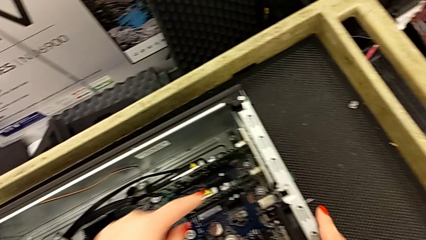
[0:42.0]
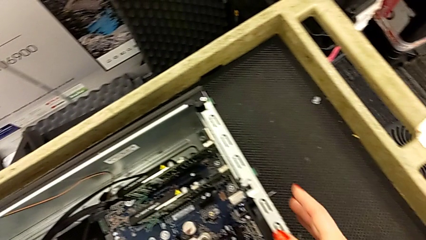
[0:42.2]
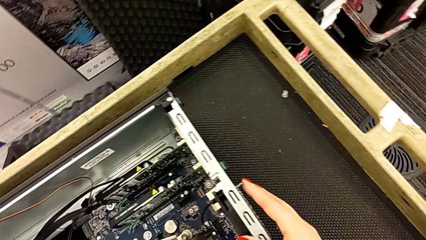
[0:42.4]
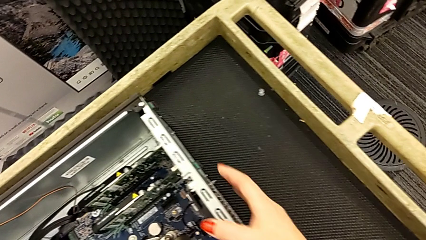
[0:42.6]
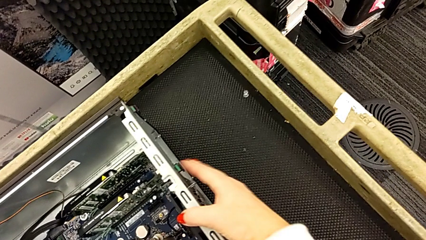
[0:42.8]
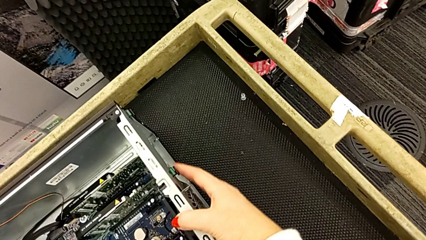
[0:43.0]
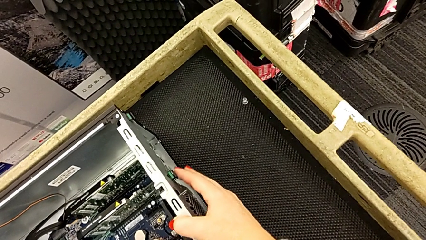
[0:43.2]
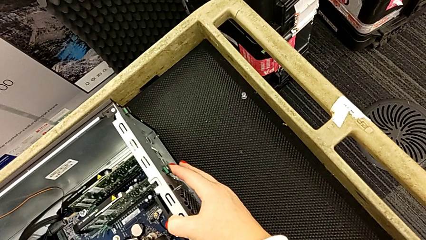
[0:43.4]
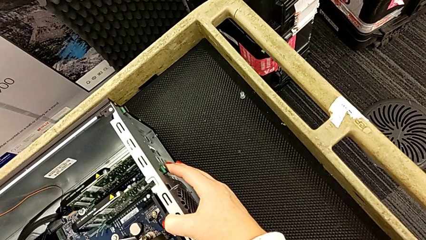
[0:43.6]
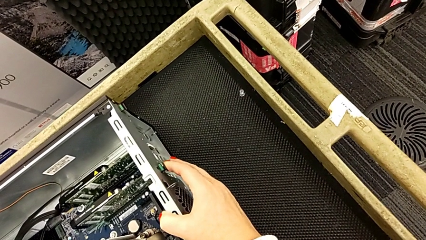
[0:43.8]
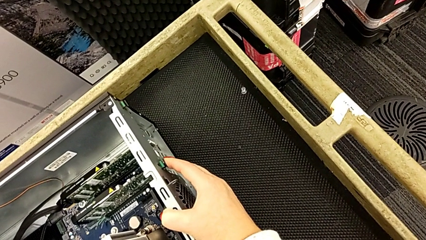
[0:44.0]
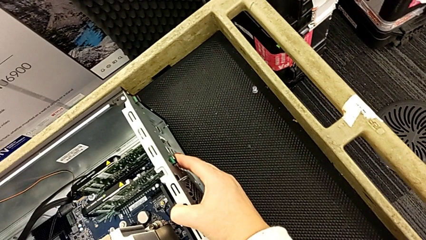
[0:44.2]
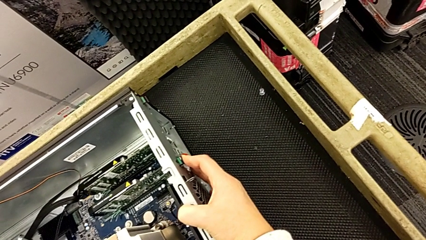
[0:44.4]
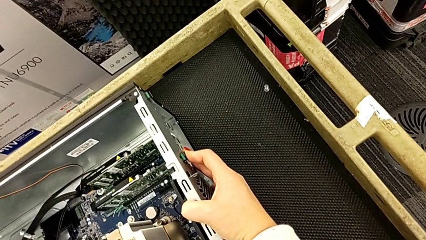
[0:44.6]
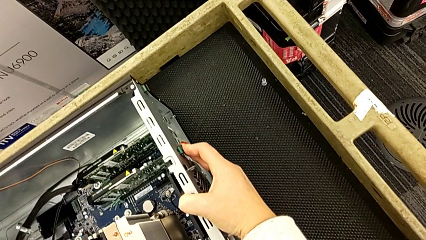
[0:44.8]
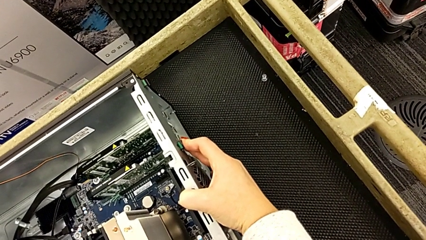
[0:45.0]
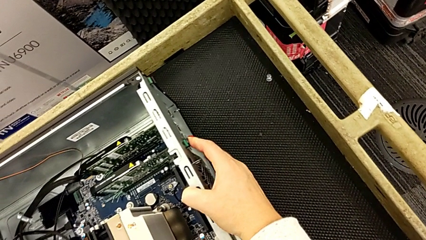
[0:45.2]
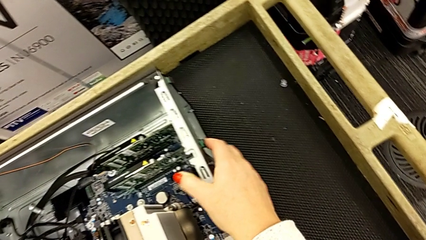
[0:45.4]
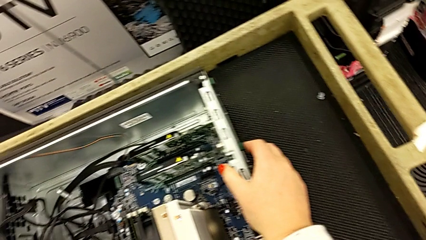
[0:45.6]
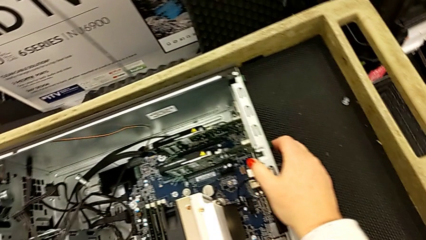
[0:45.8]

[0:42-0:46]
The camera wearer is inspecting the computer's interior. They press the computer tab.

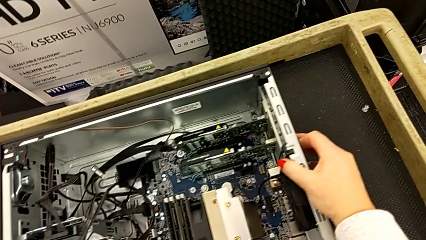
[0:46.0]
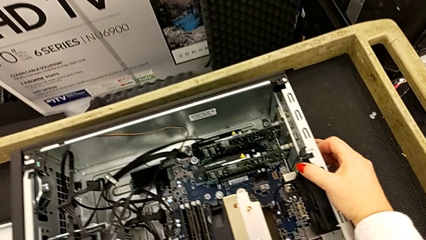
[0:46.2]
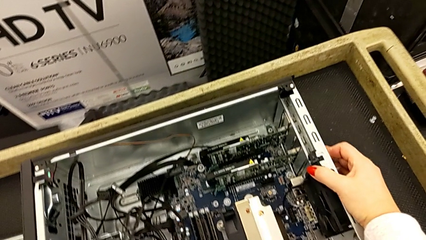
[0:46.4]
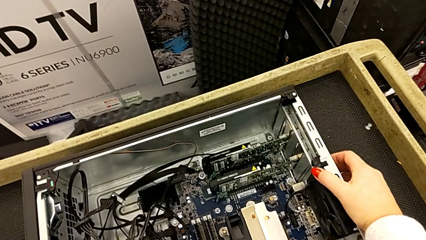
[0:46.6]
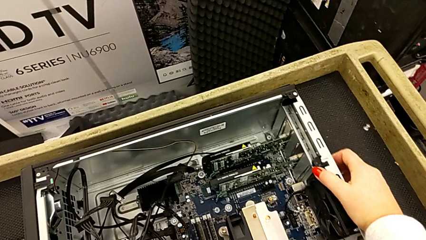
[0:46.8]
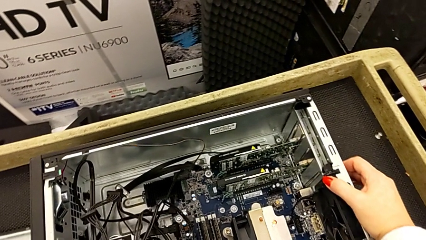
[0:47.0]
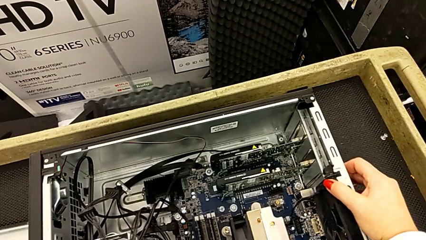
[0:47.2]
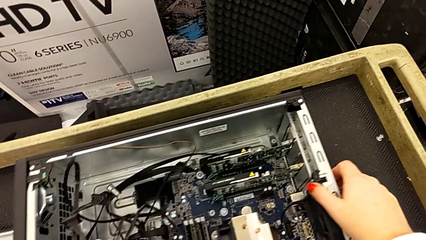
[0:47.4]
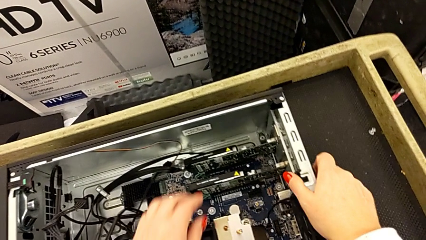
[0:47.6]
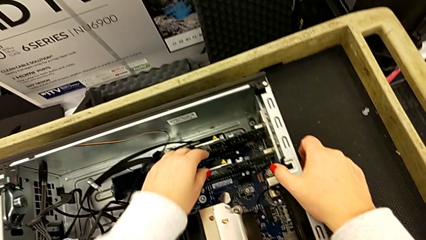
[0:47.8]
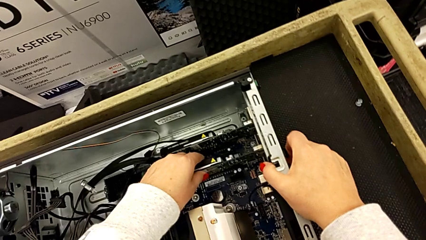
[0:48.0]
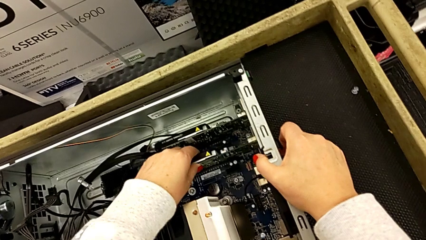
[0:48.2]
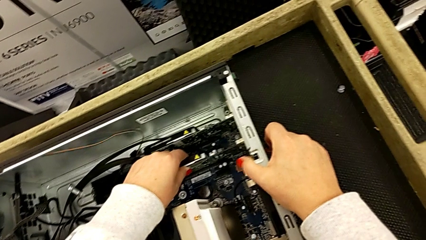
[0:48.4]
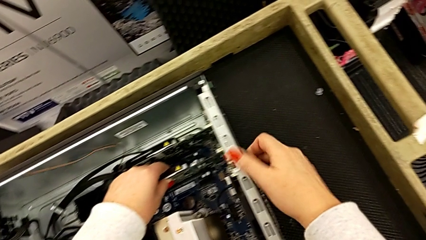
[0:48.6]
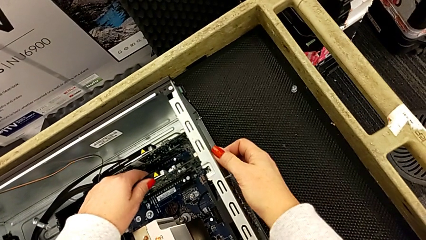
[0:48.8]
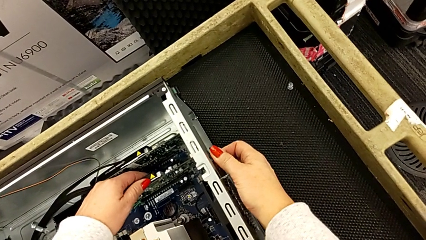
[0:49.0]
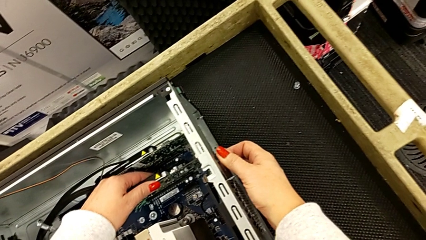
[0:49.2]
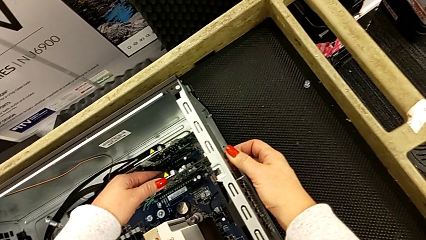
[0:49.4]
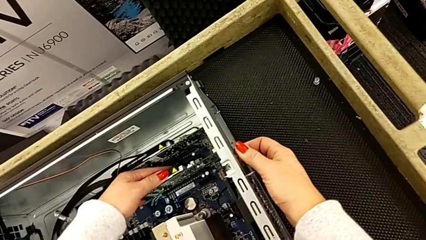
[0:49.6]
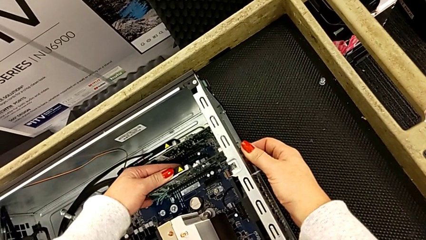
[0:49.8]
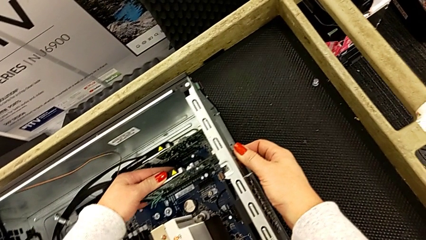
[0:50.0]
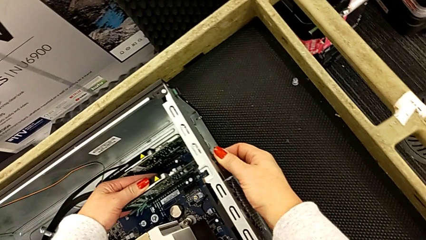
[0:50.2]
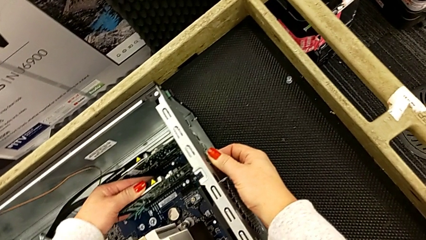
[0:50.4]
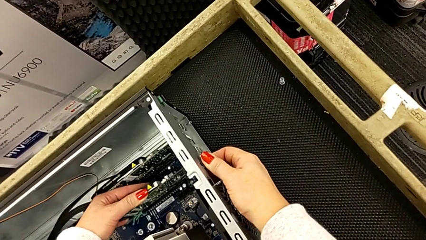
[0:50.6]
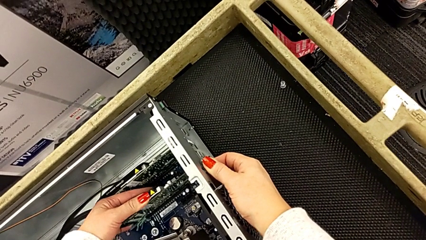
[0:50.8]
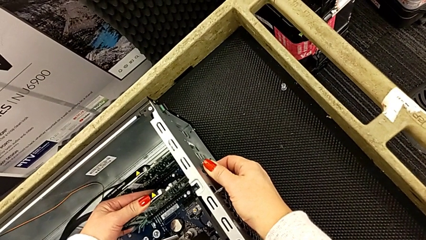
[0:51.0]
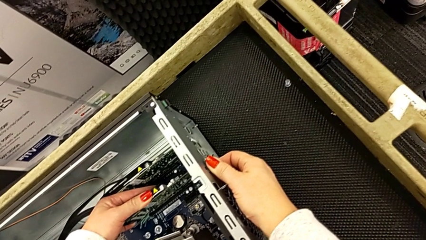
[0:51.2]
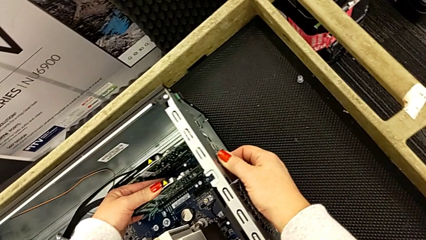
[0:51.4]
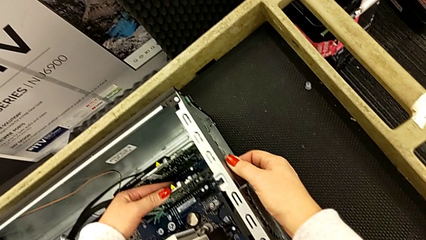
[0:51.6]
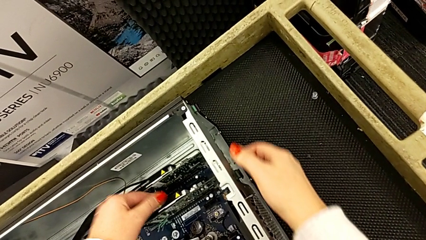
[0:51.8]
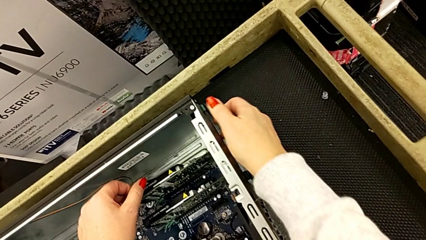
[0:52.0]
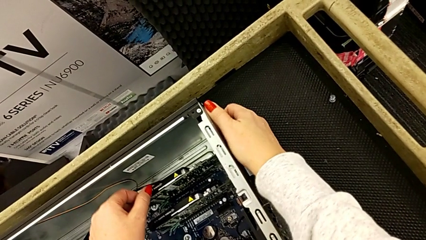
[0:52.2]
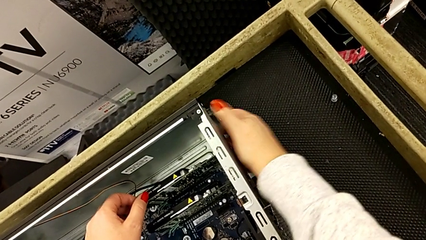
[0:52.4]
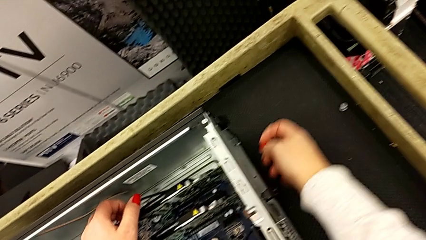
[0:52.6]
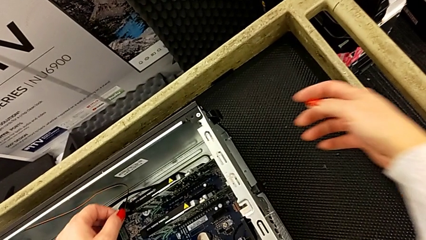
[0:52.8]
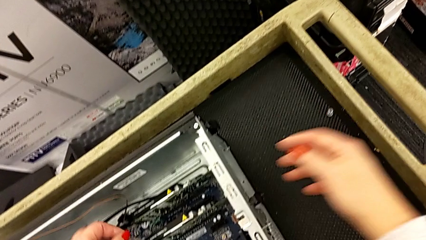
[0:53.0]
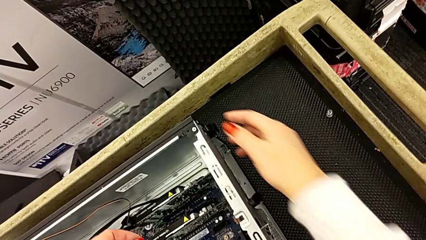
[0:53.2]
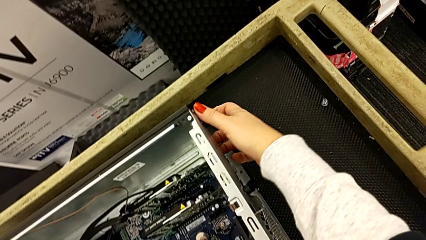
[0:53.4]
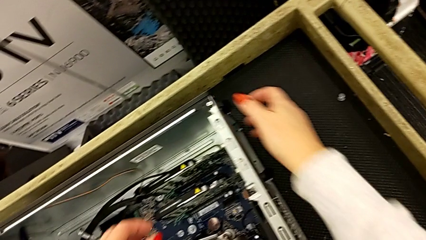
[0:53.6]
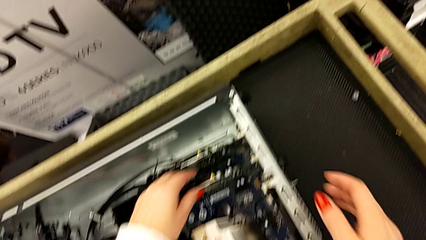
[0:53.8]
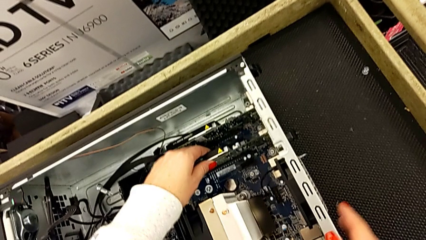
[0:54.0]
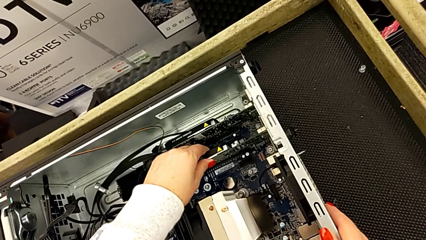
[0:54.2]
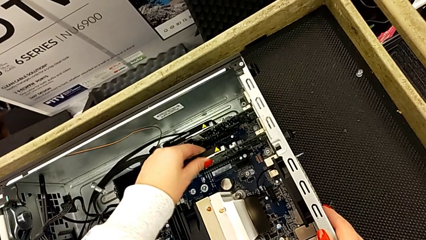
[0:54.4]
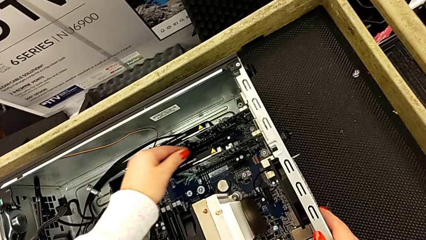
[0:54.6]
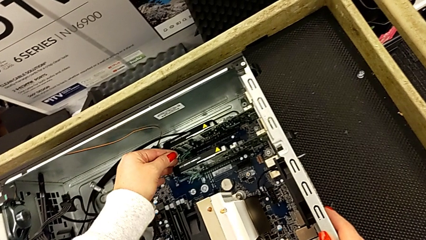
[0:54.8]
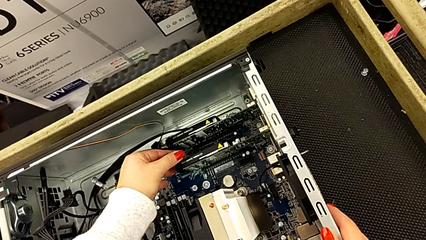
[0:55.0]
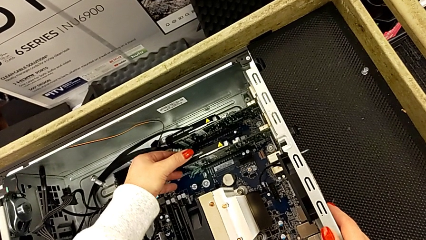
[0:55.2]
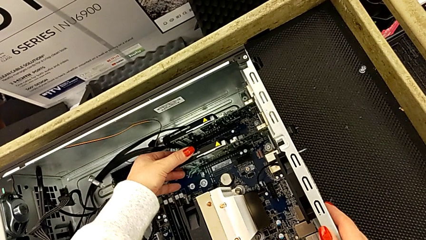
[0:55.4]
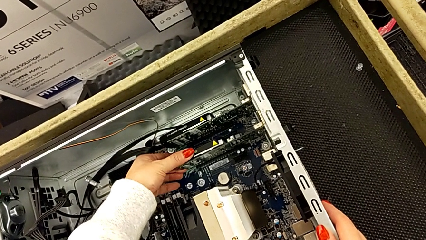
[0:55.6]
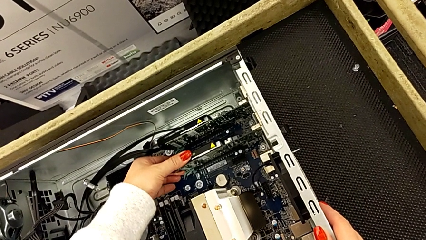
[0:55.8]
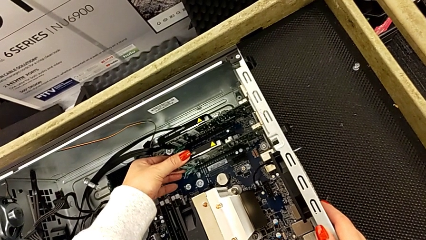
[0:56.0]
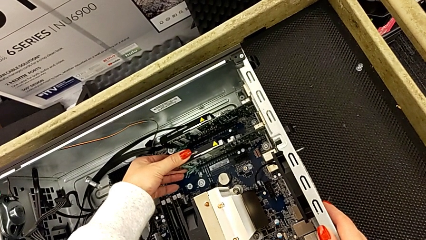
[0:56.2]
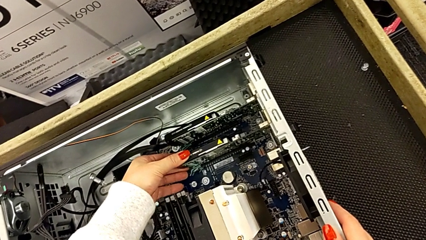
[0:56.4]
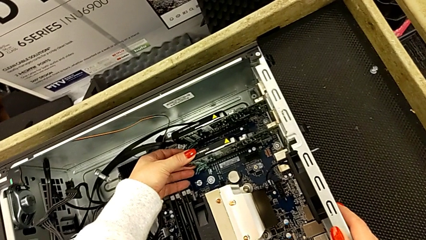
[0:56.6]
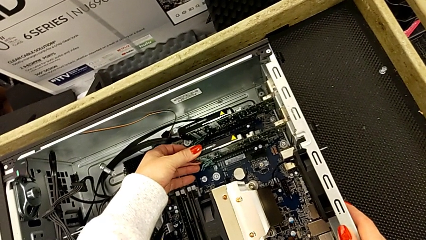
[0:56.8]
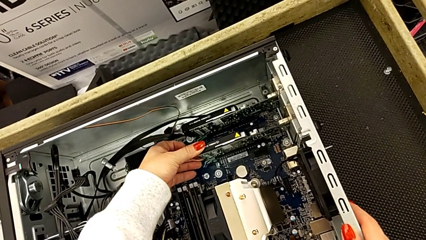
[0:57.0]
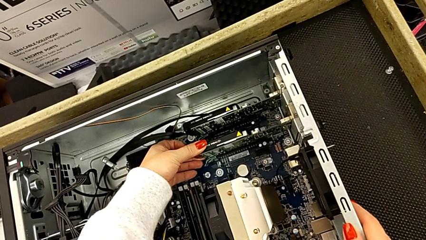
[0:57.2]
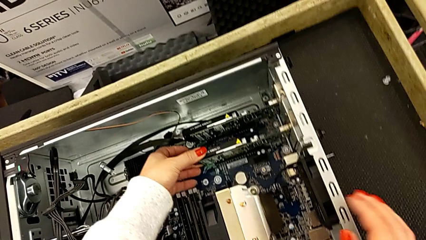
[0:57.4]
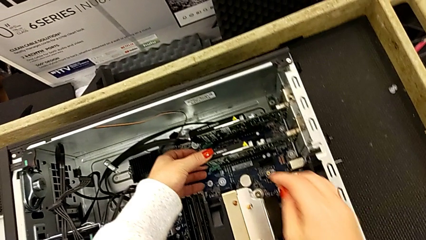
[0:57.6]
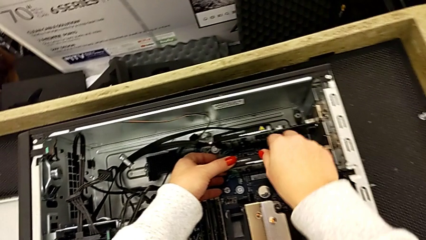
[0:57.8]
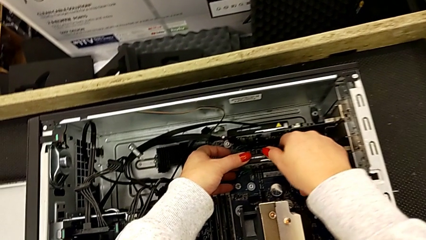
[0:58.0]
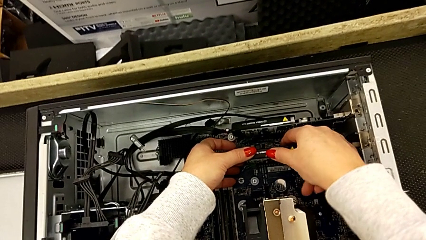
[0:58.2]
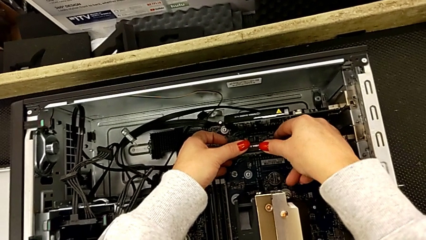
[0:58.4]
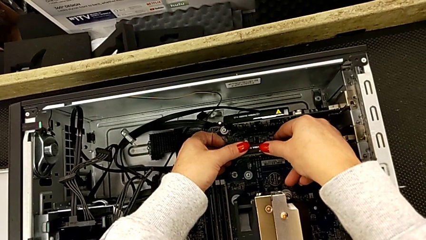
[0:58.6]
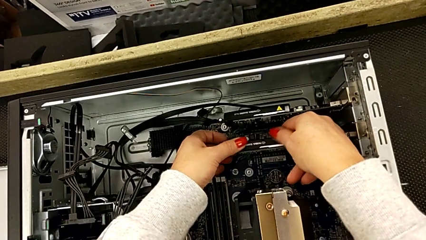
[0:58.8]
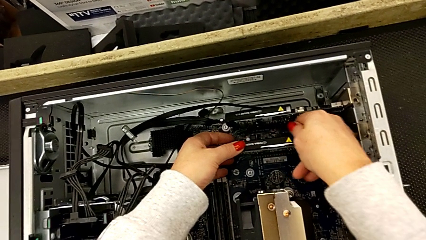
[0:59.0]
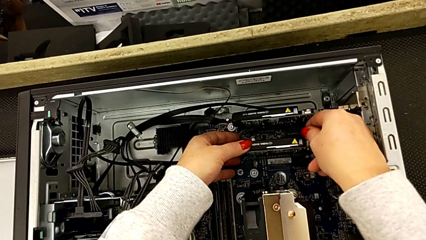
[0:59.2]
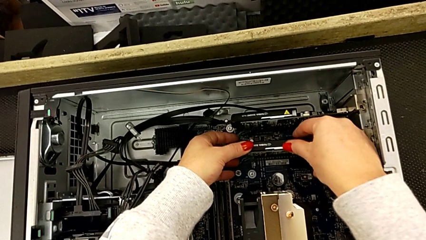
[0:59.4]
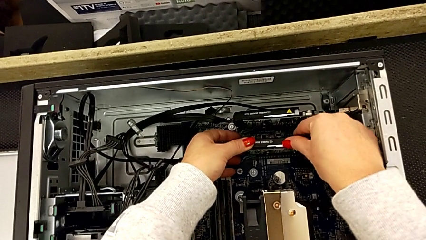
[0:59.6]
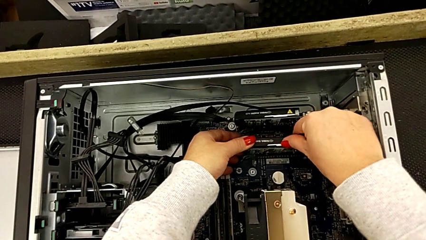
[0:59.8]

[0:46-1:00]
The camera wearer is removing the second graphic card. They grab the first graphic card, push the computer tab, withdraw the first graphic card, grab it, press it, pull it and grab it.
